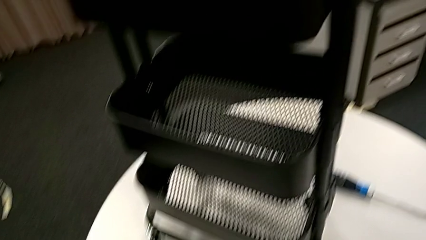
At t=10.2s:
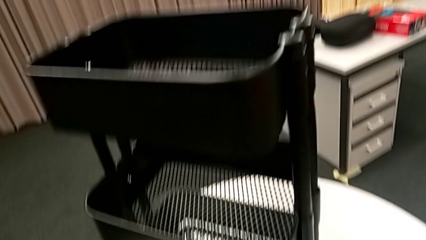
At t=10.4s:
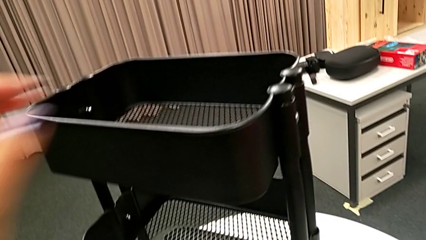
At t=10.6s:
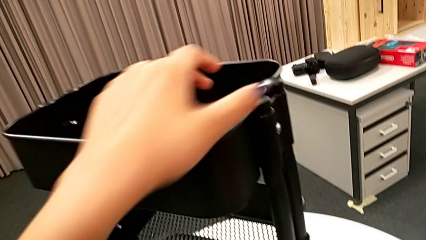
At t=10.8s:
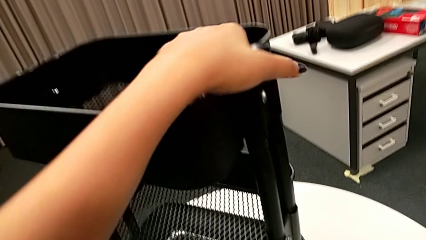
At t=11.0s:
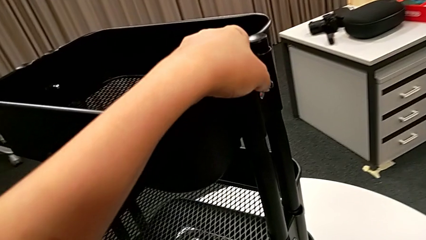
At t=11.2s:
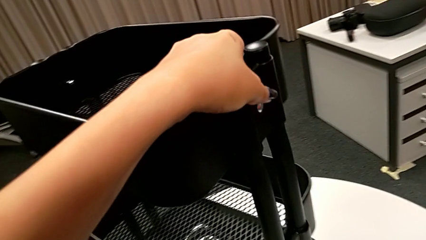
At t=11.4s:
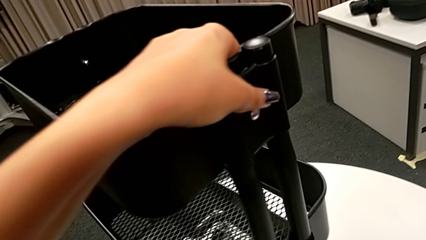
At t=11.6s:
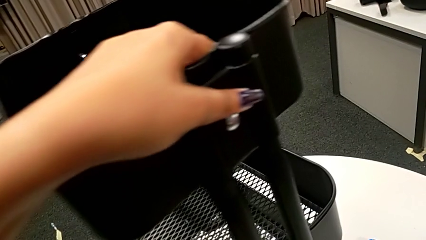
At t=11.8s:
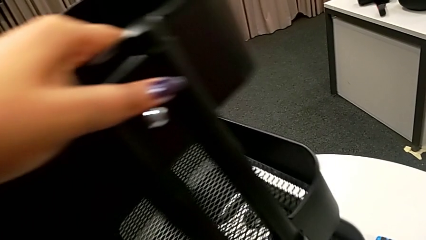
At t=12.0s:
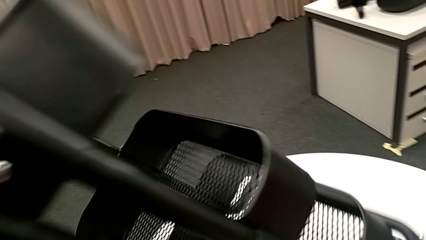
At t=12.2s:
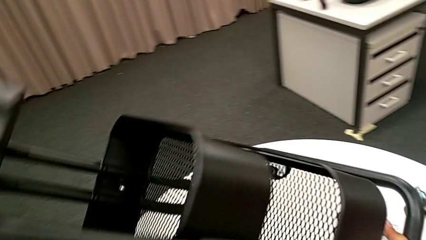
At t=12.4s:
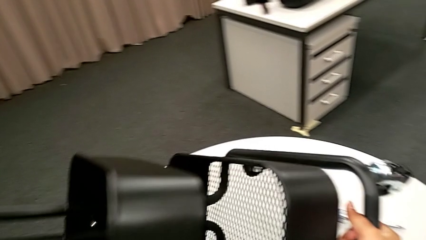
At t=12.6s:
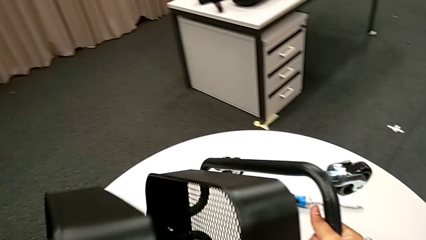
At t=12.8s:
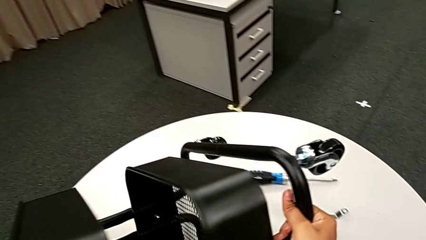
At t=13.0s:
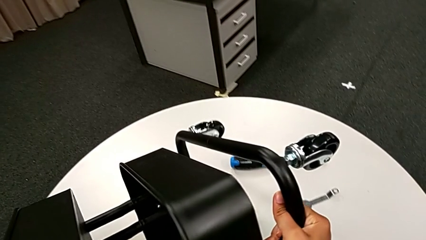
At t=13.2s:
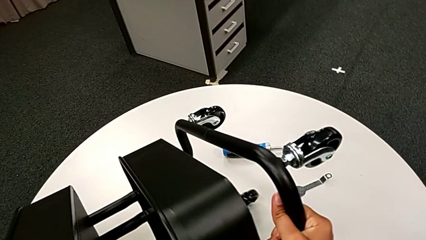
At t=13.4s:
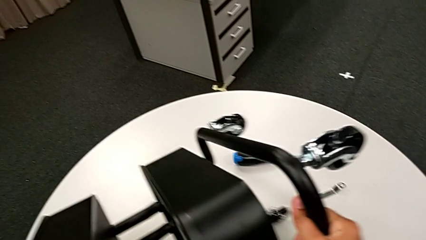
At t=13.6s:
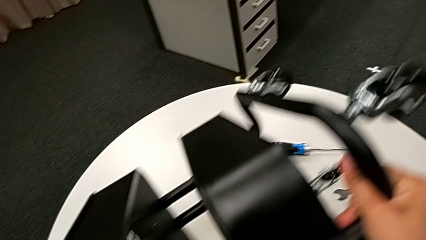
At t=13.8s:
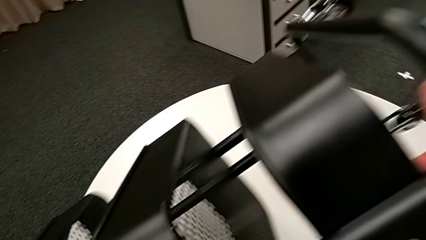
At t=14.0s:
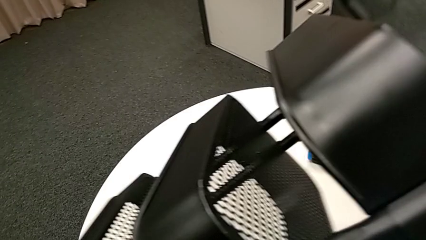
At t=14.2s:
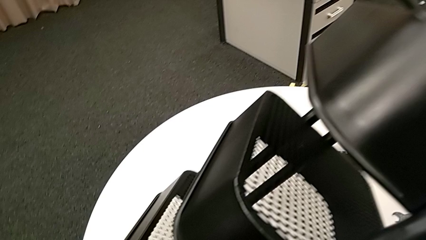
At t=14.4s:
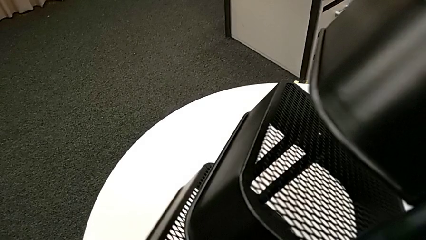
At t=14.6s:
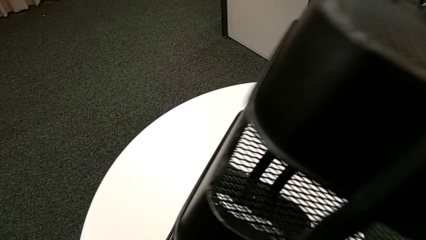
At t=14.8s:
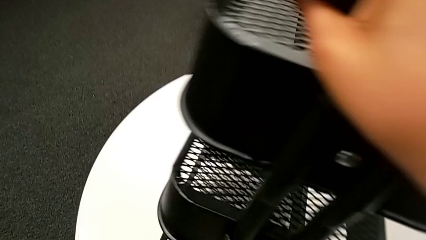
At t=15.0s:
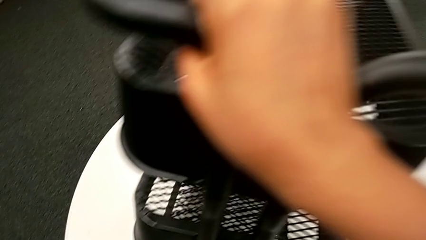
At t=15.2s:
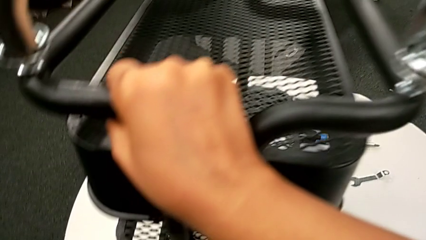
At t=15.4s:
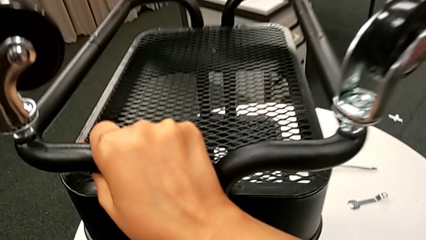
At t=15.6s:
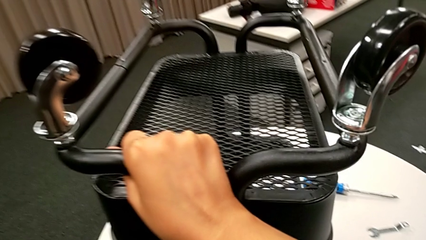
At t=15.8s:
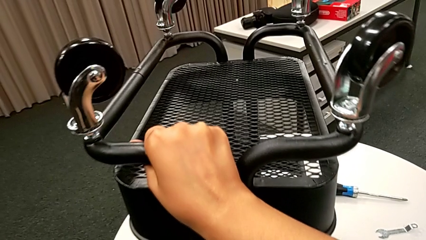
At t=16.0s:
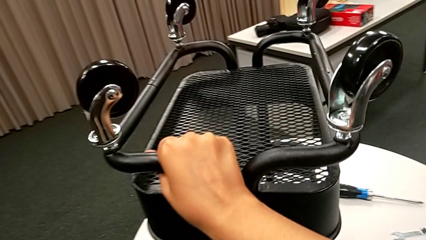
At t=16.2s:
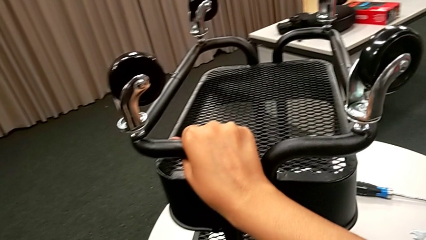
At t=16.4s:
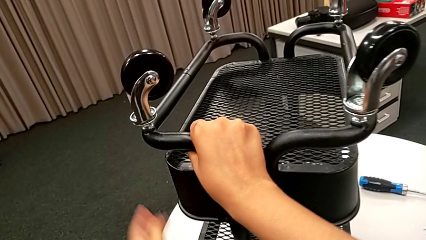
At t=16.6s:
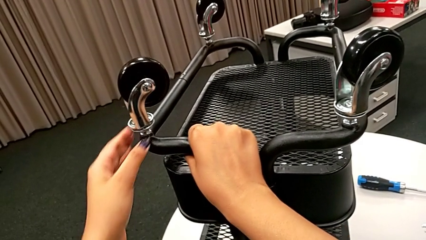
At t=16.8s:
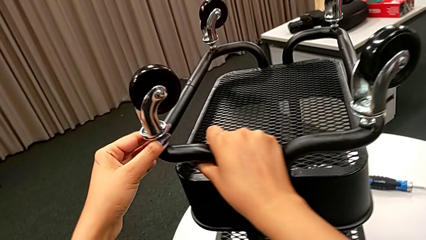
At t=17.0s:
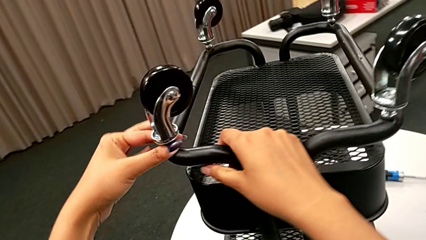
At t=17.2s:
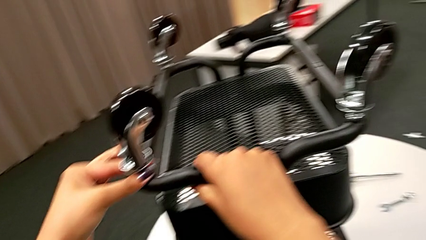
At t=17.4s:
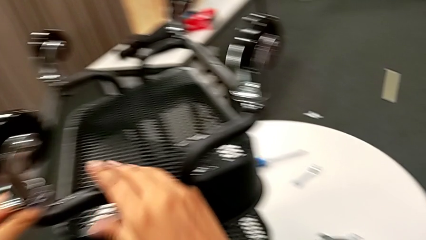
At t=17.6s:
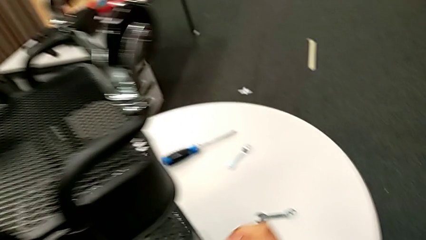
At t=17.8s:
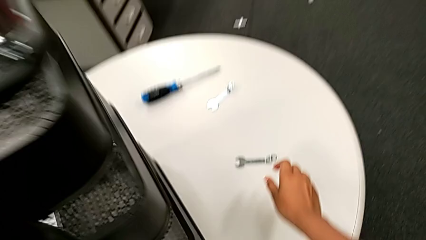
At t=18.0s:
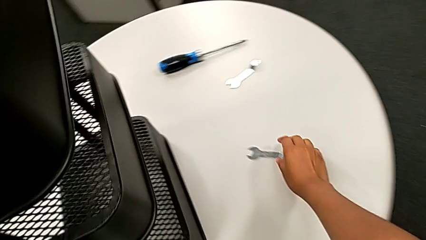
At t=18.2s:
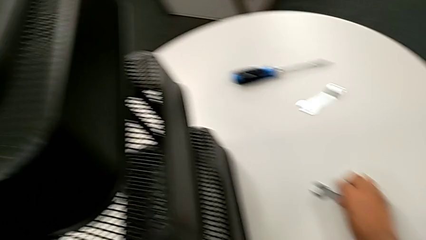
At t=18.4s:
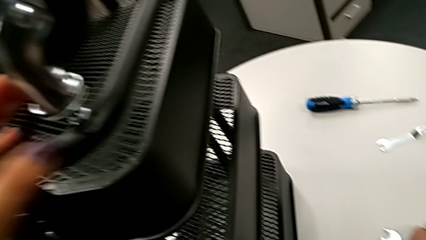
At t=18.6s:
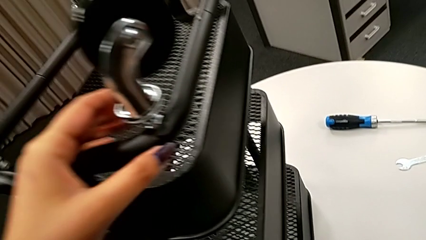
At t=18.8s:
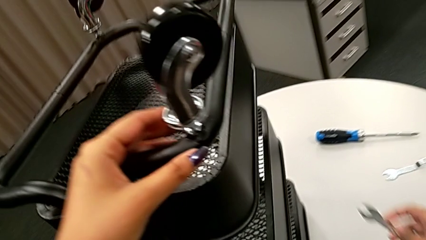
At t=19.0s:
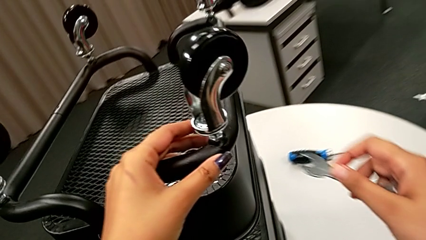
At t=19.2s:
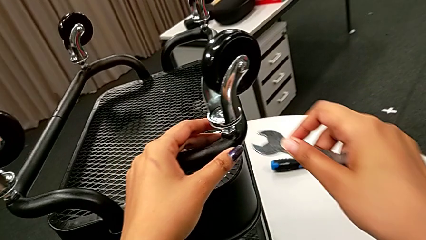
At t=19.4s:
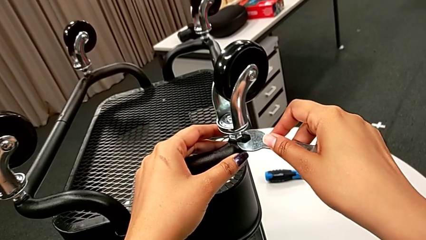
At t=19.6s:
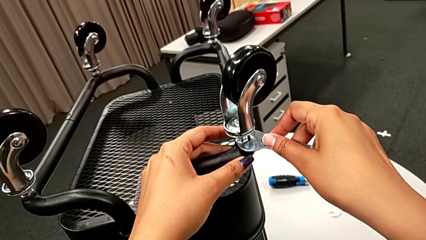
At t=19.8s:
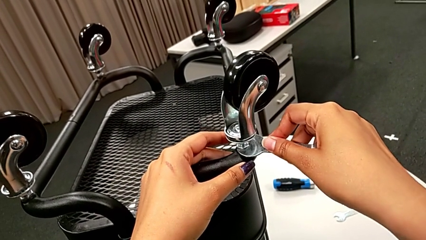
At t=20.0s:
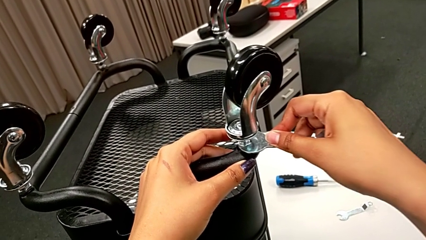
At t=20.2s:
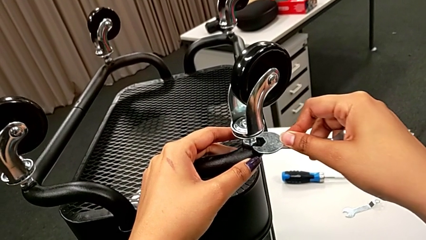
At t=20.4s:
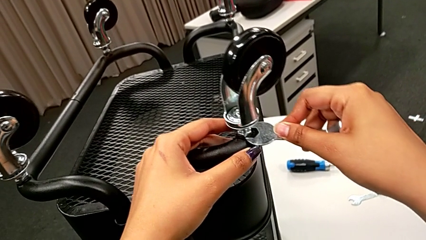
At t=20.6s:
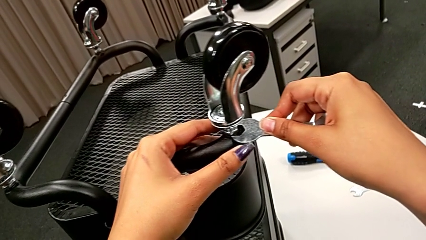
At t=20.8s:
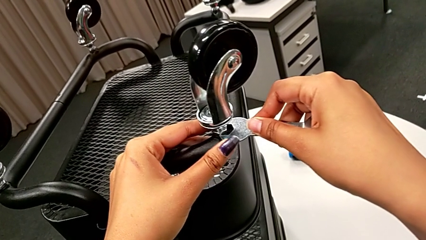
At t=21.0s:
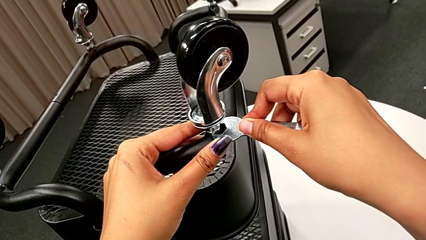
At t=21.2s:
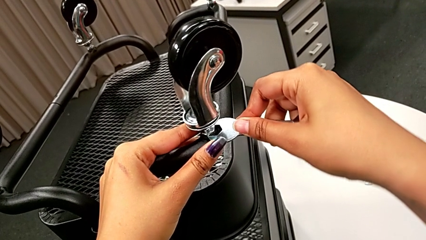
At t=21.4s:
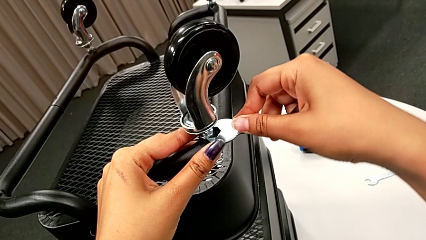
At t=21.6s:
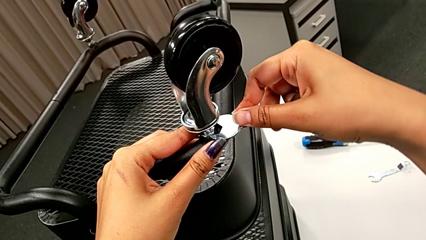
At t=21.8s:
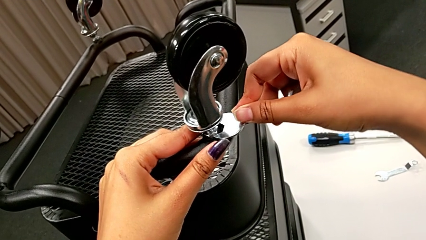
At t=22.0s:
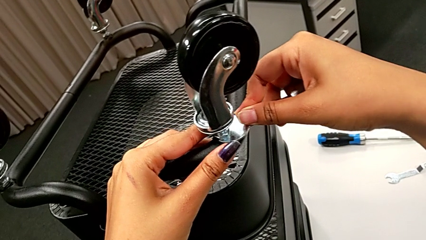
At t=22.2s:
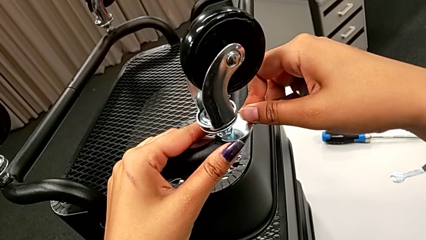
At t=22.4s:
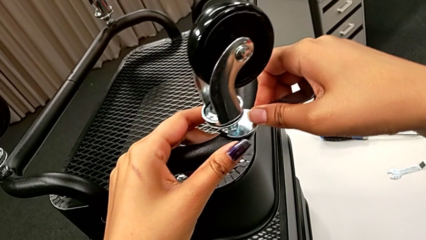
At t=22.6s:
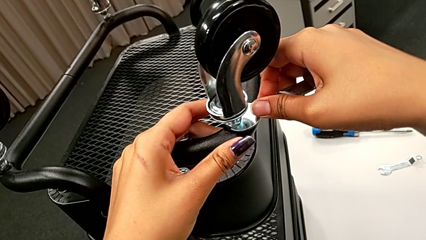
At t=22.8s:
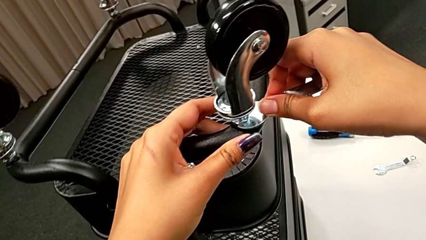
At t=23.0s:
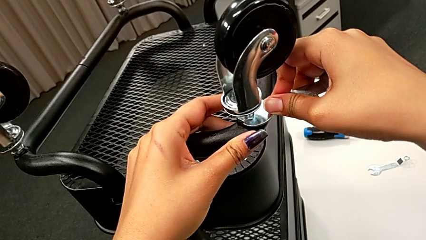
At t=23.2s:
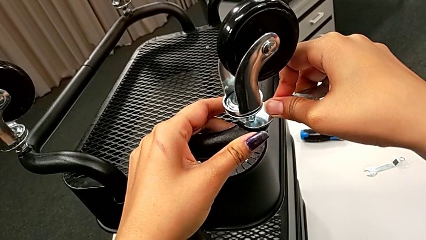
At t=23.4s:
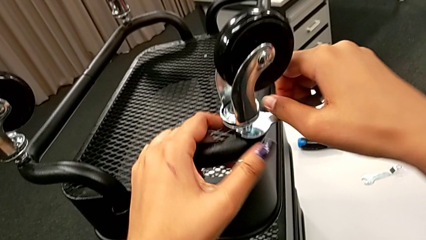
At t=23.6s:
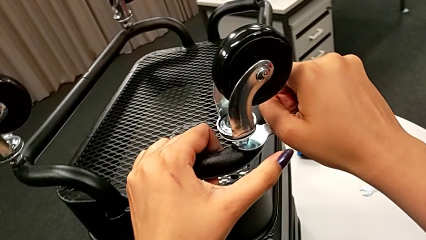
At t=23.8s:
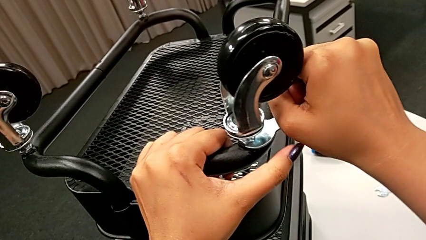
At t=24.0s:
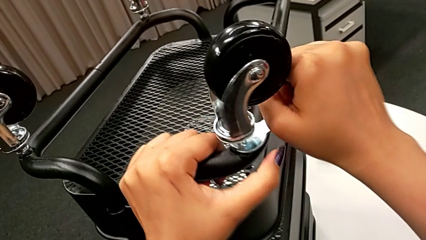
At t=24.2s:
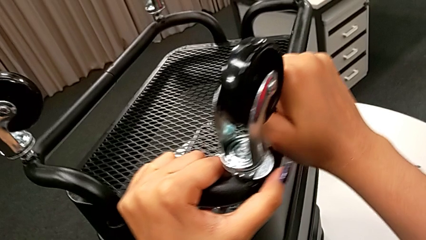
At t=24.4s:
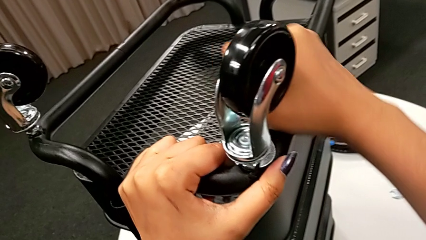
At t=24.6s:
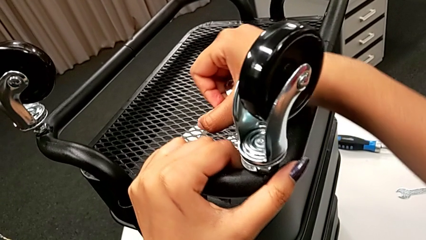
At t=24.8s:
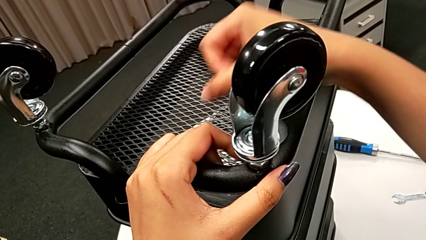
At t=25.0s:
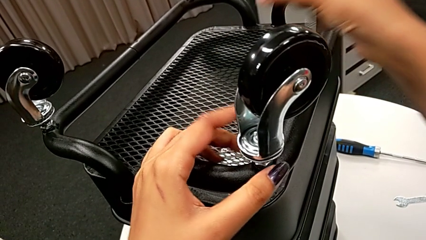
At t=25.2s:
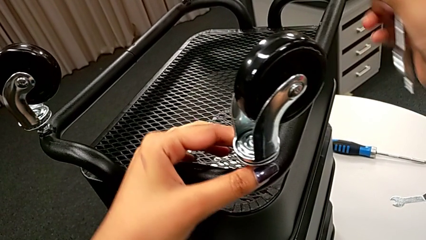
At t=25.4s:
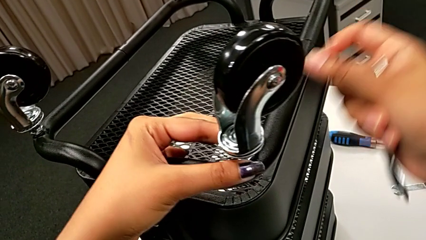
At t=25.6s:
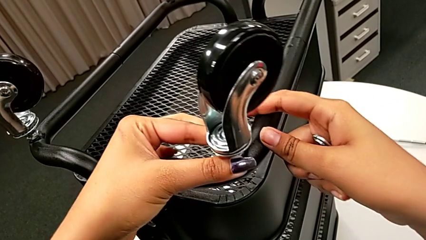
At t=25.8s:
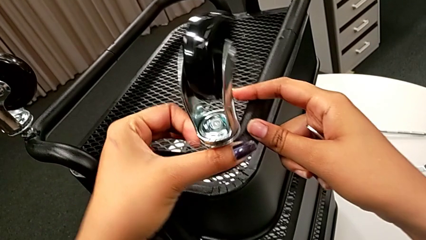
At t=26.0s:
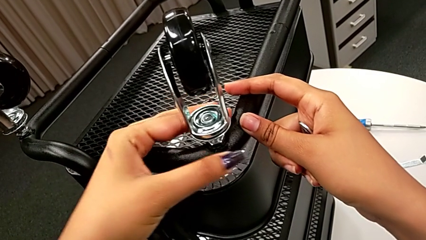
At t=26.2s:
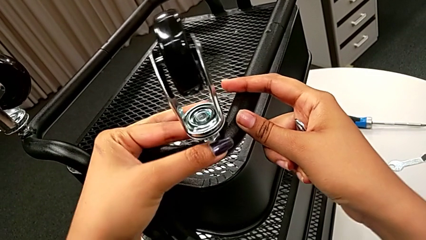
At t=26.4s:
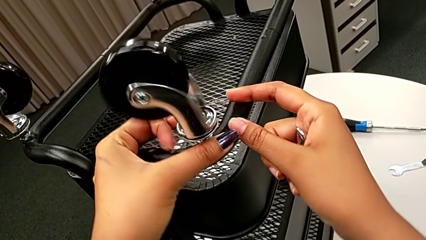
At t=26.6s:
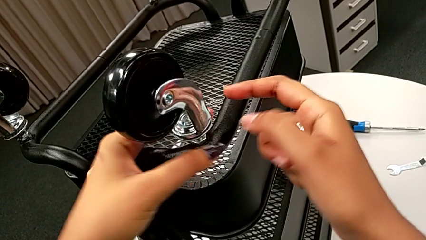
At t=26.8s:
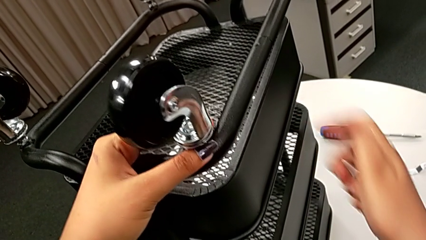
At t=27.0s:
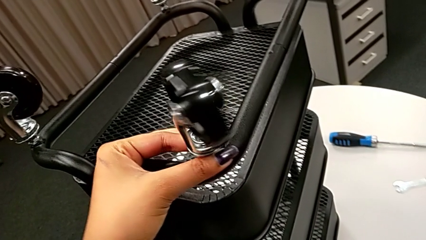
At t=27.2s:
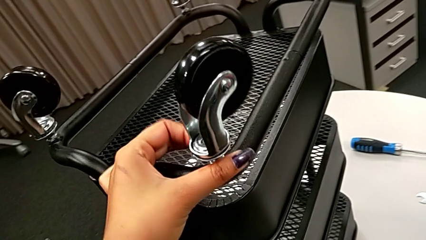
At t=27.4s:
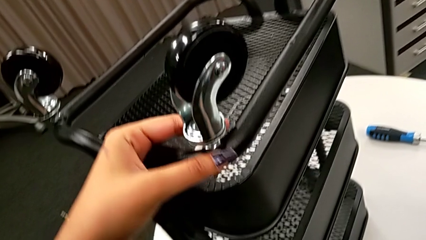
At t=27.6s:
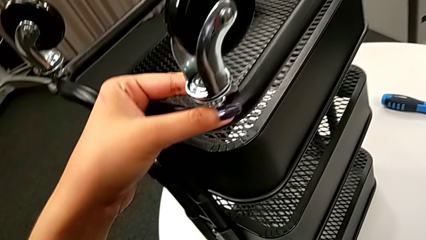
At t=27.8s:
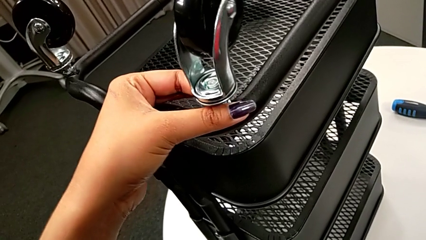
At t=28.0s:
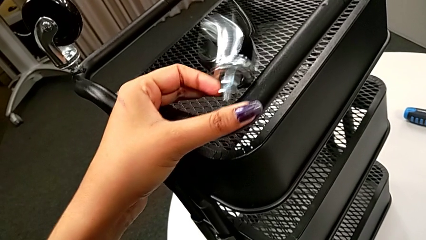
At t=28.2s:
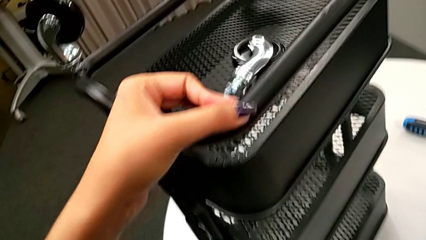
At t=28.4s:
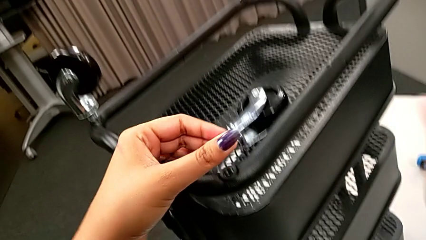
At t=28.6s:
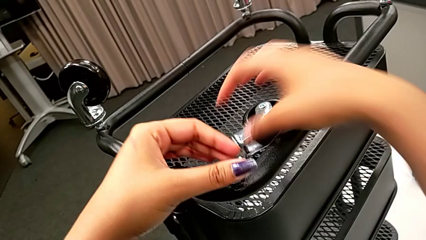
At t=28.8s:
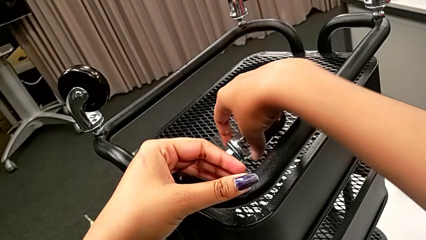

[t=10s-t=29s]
The camera wearer is disassembling the wheels of the rolling cart. They lift the black utility cart, inspect the first wheel, grab the flat hexagonal wrench, insert it, unscrew the first hex nut, rotate the first wheel and grab it.
